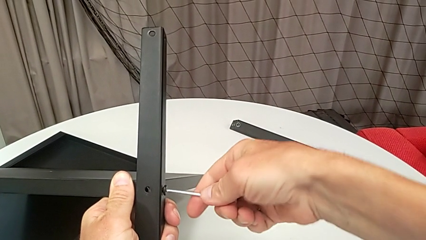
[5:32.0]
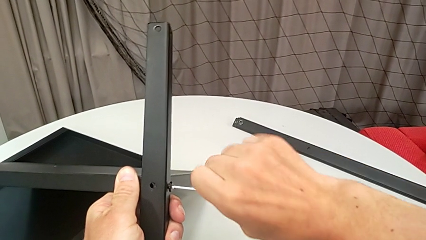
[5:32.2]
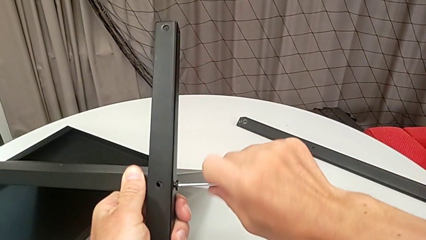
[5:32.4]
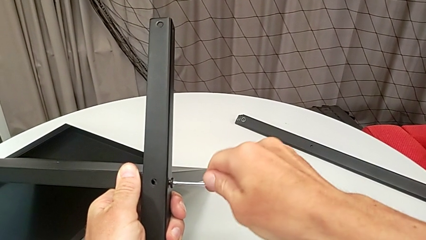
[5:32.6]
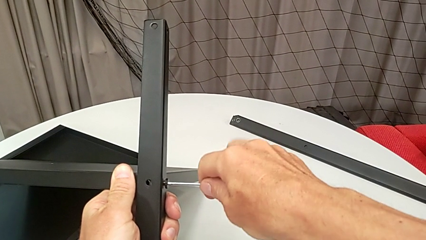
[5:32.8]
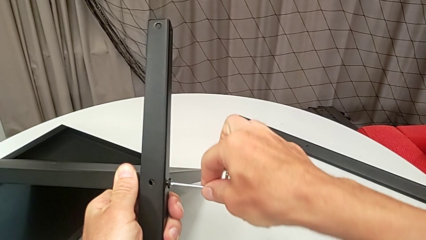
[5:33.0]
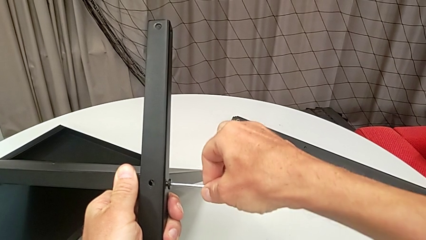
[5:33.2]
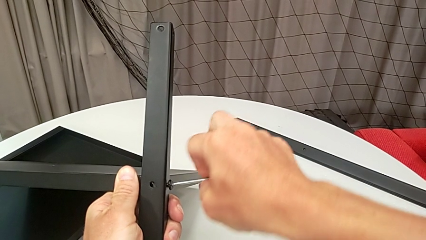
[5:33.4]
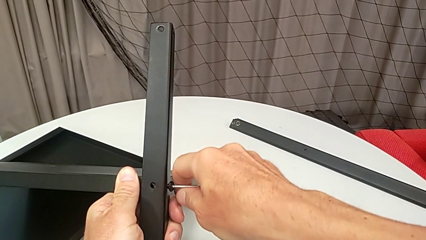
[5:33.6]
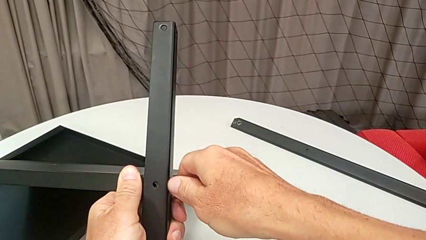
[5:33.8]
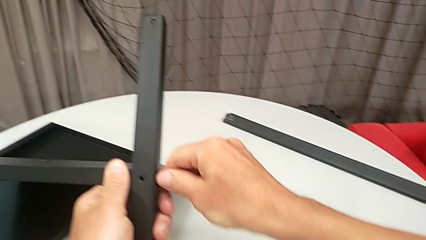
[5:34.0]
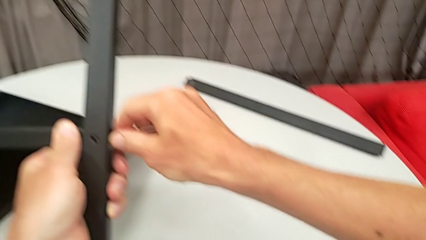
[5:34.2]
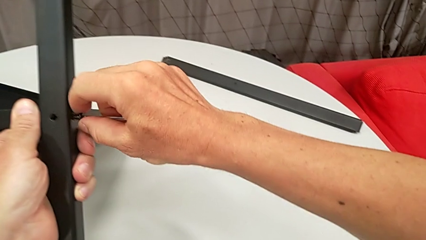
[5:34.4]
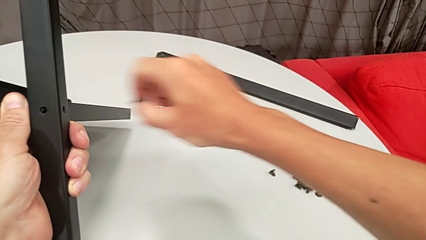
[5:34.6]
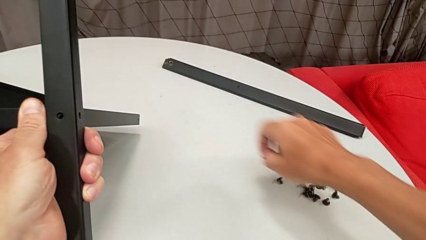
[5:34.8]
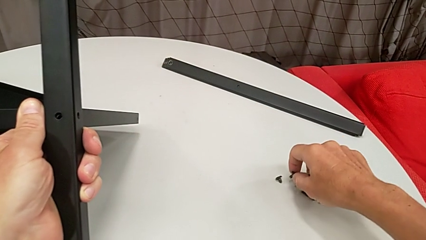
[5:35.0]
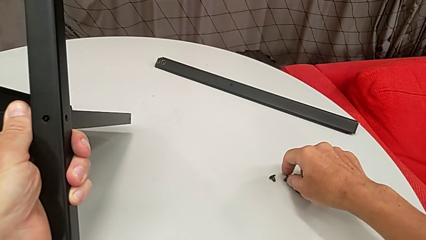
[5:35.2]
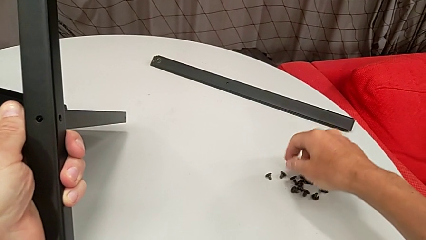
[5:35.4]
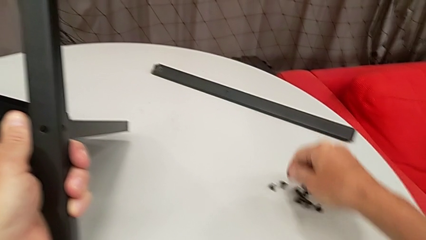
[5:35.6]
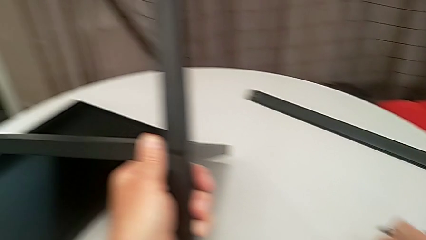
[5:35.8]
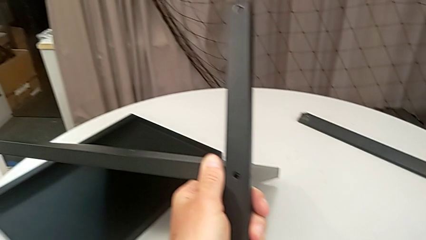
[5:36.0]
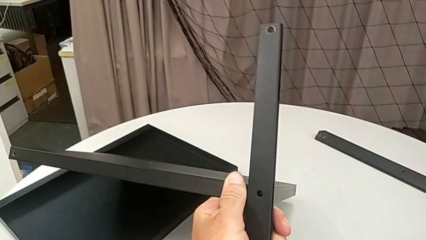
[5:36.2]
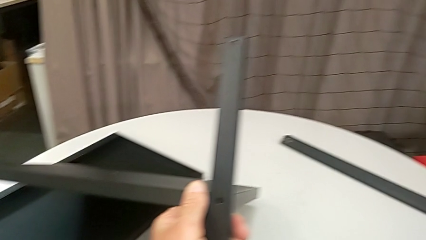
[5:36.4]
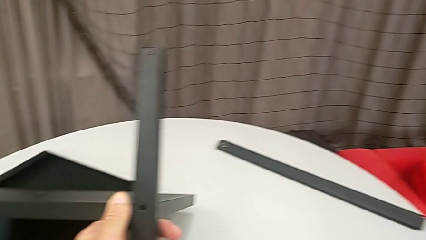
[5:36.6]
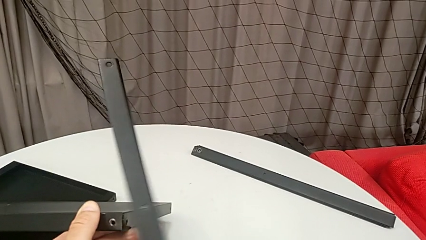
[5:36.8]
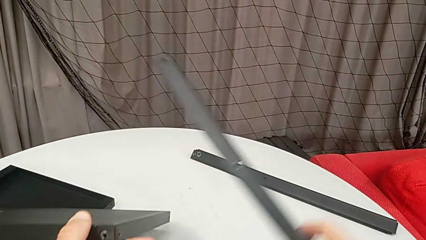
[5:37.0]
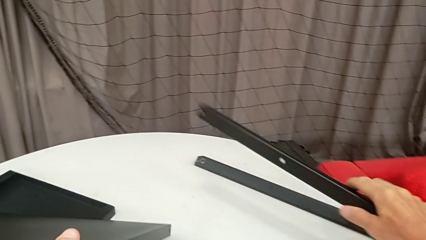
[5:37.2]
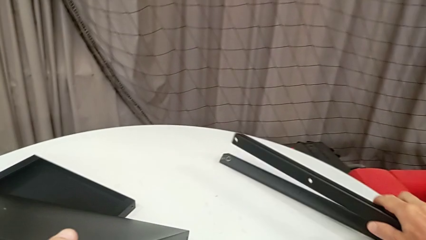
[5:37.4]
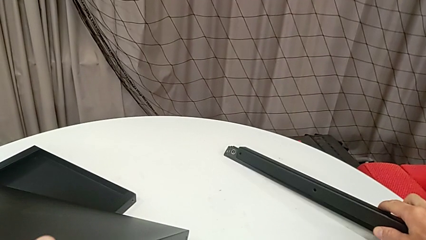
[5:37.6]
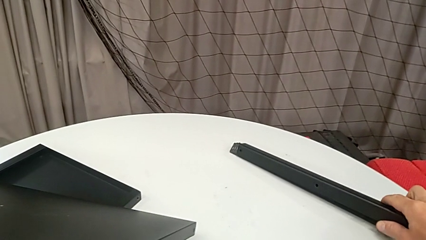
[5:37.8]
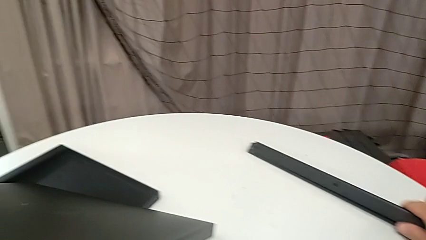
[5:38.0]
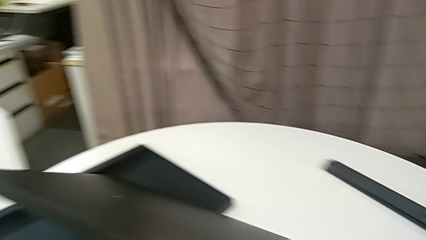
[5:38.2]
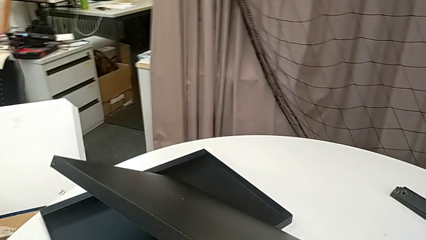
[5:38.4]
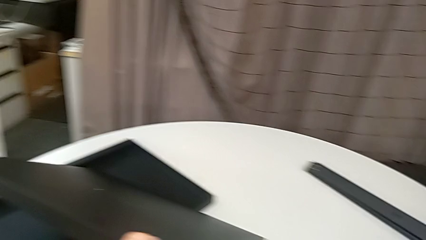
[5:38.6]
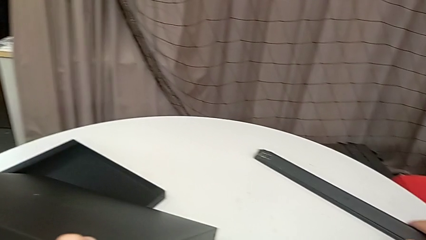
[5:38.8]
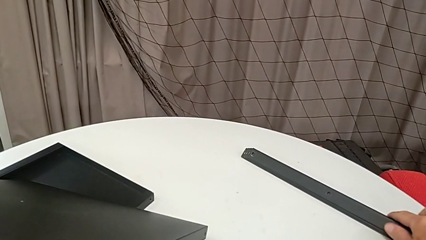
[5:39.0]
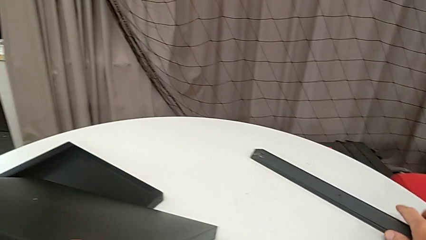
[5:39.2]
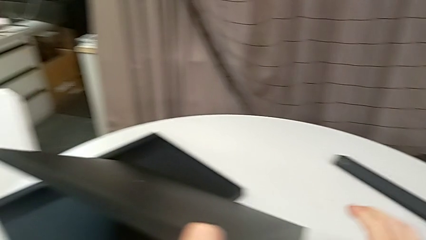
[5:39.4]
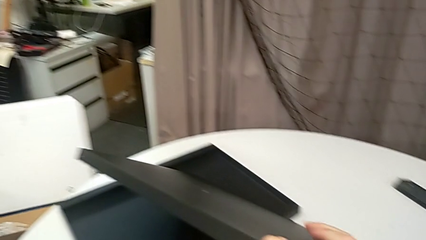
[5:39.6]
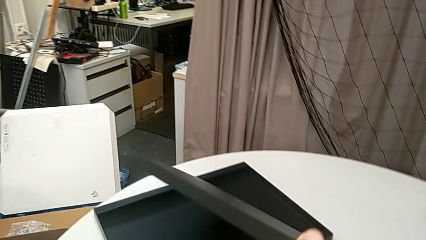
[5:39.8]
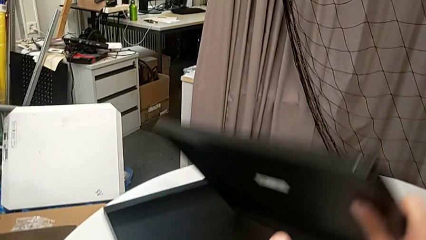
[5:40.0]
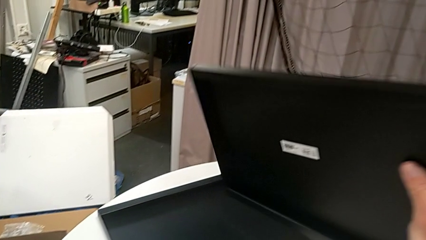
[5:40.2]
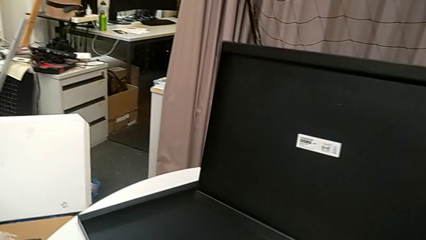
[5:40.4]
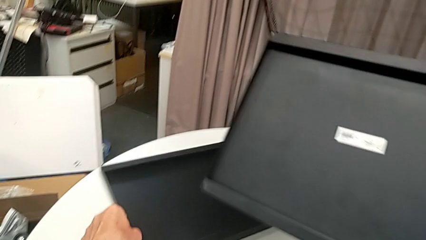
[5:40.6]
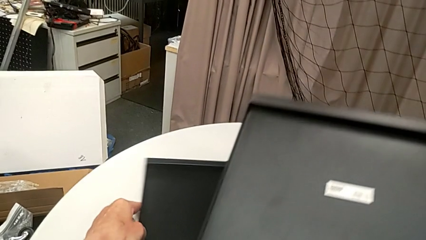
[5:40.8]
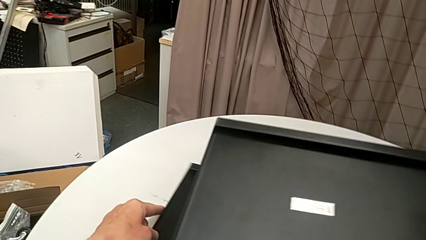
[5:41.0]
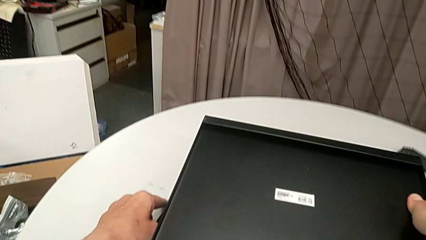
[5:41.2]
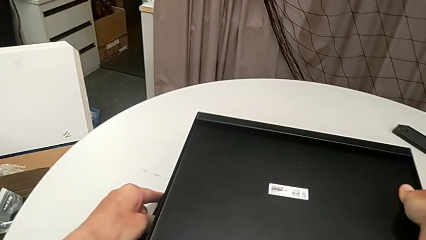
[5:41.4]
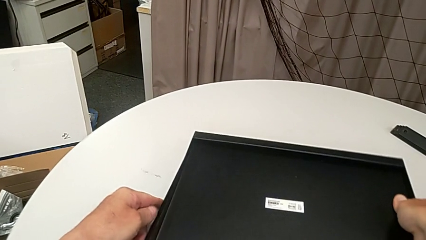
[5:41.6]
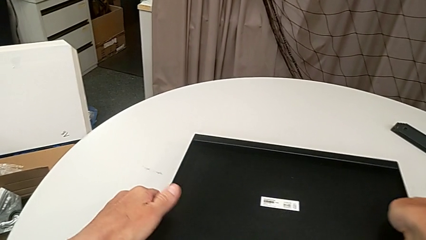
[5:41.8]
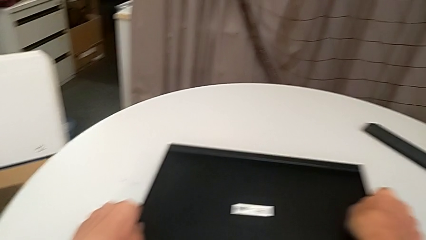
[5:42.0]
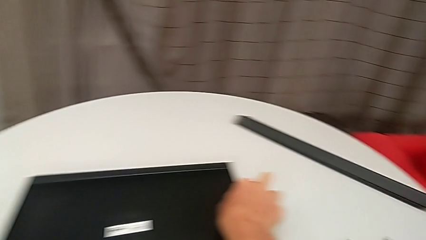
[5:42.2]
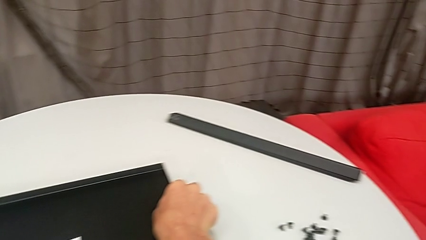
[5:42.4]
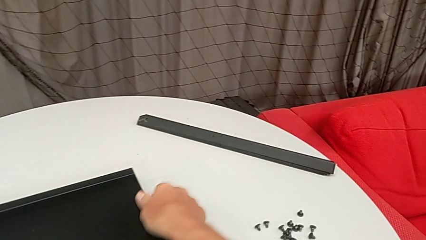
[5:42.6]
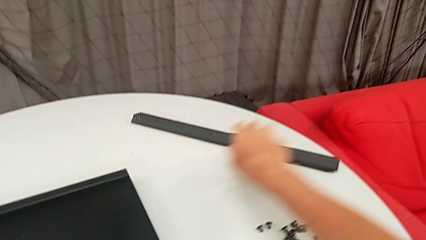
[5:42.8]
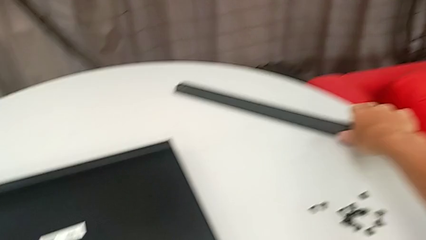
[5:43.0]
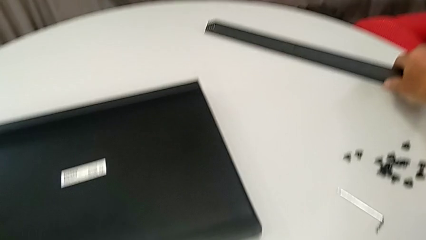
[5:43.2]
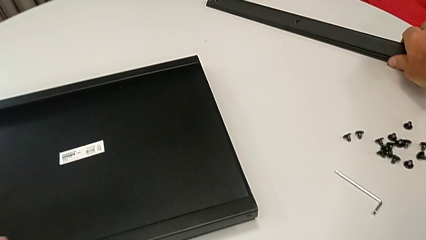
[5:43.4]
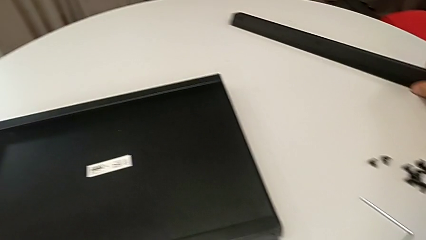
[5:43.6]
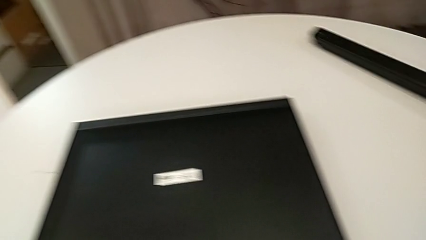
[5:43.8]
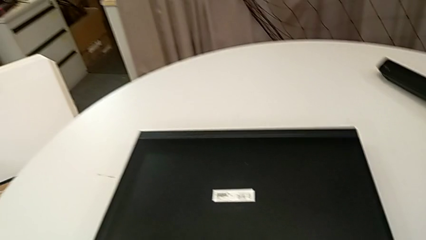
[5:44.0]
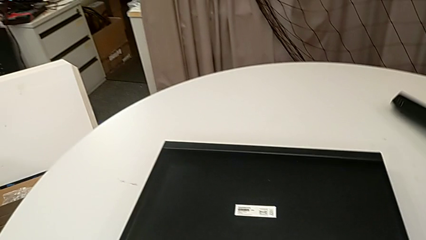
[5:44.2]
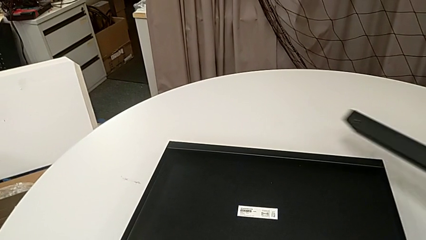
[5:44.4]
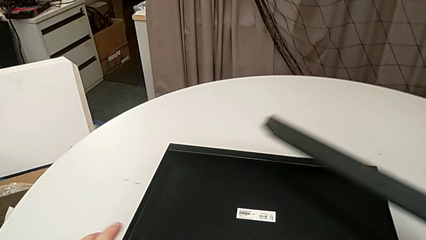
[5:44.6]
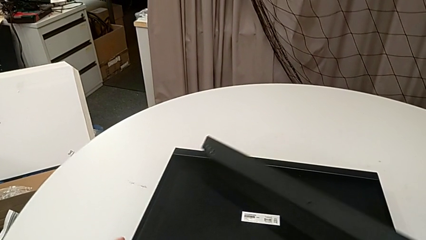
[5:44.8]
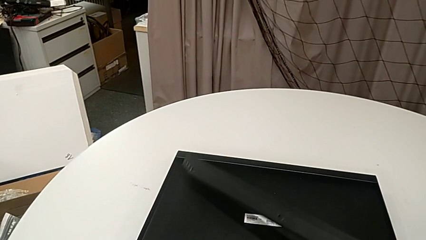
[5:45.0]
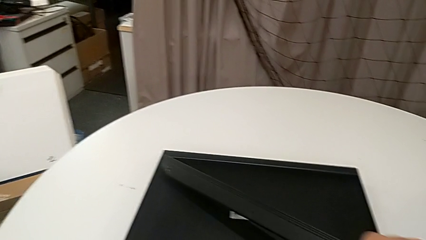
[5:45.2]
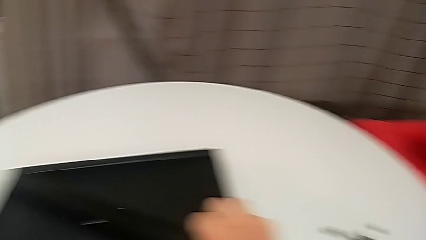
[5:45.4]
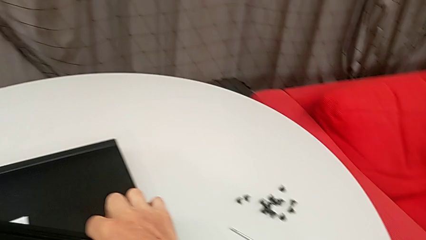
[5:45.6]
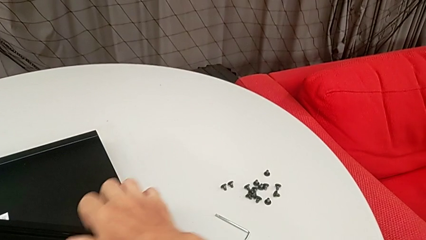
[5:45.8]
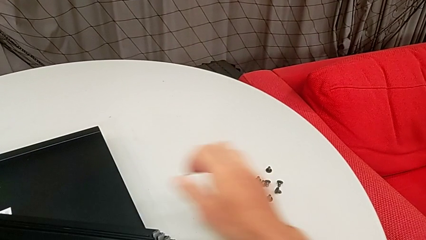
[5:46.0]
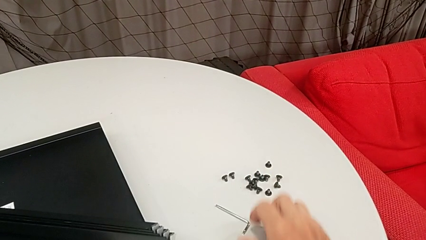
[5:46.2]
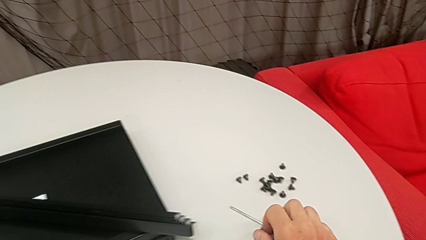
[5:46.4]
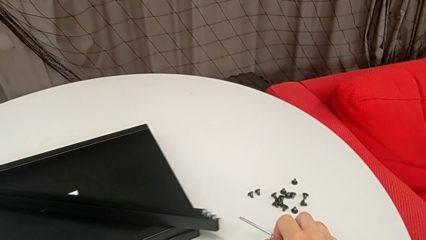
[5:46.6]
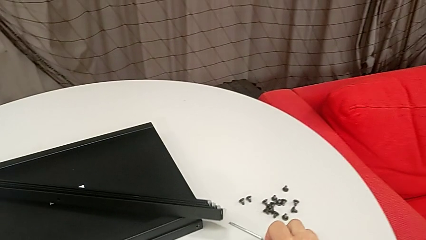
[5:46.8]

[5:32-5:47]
The camera wearer is disassembling the fourth leg and the lower tray. They unscrew the hex socket head, disassemble it, withdraw the Allen wrench, place the hex socket head, place the Allen wrench, disassemble the fourth leg, place it, approach the bottom tray, rotate it, place it, place the fourth leg and slide the tray.
